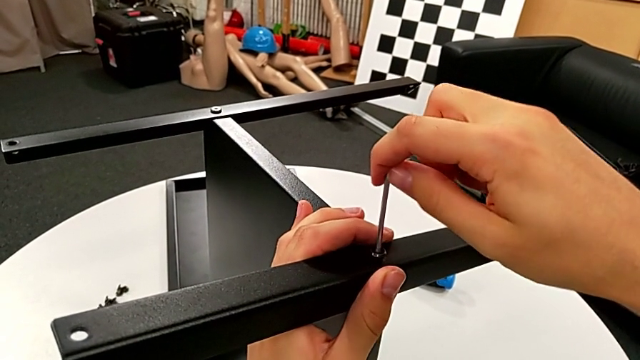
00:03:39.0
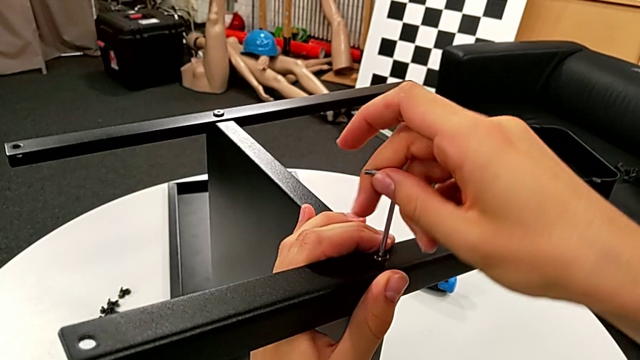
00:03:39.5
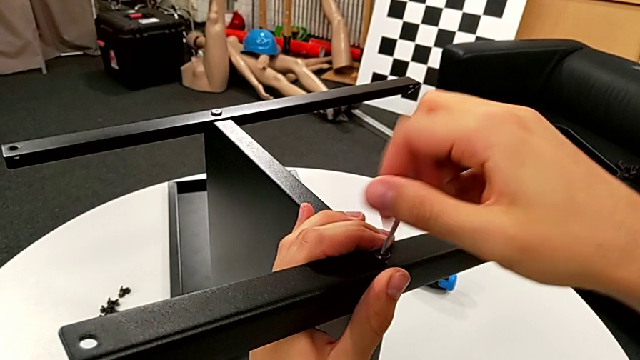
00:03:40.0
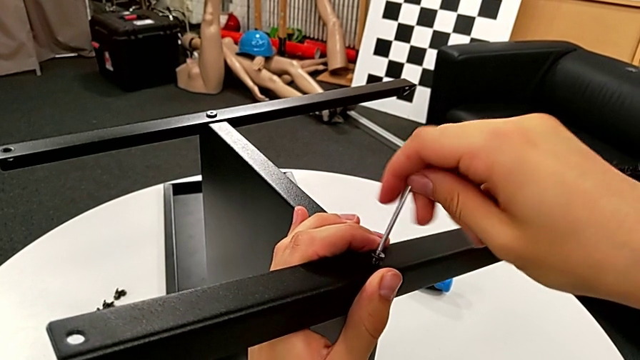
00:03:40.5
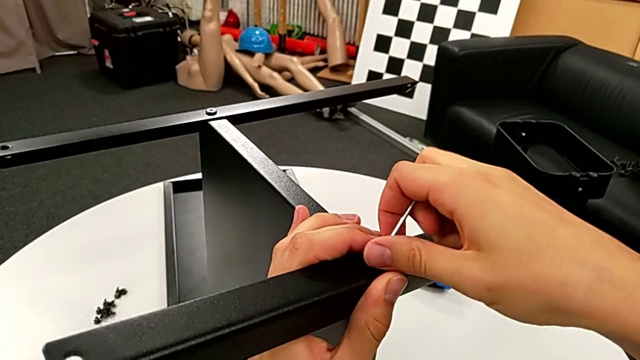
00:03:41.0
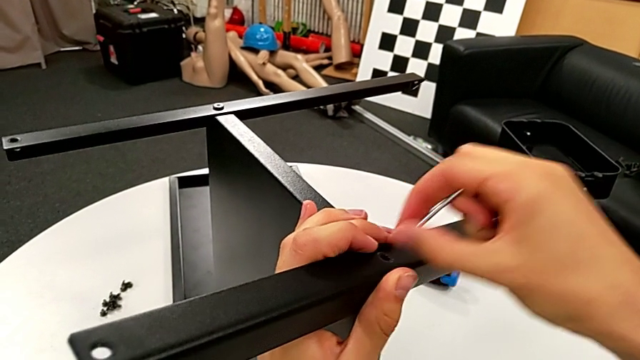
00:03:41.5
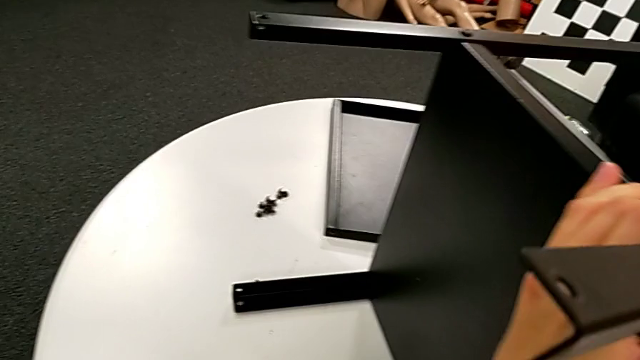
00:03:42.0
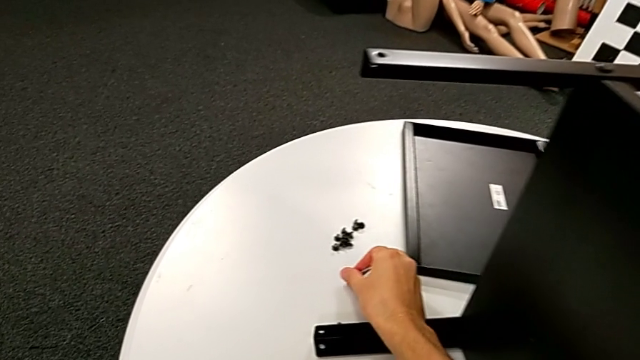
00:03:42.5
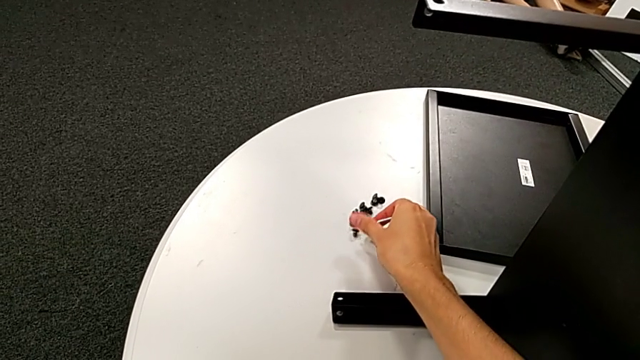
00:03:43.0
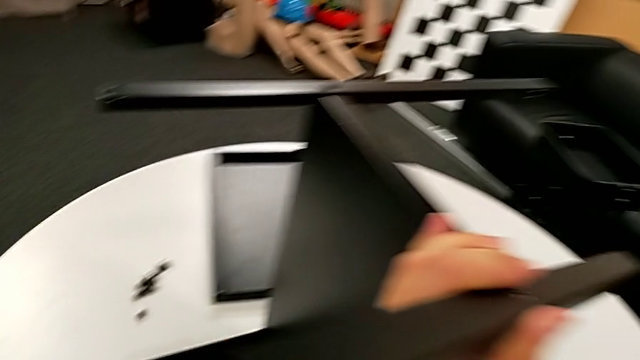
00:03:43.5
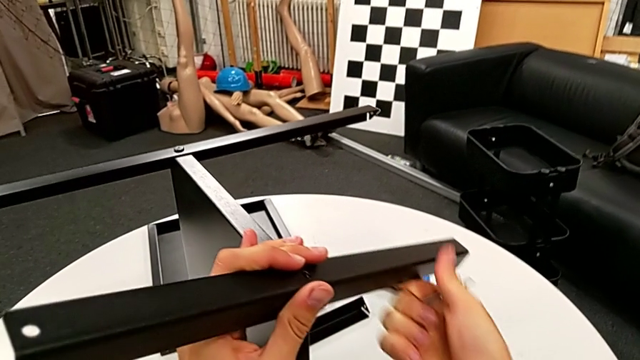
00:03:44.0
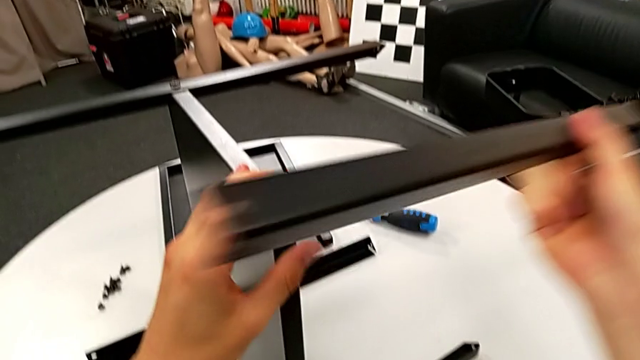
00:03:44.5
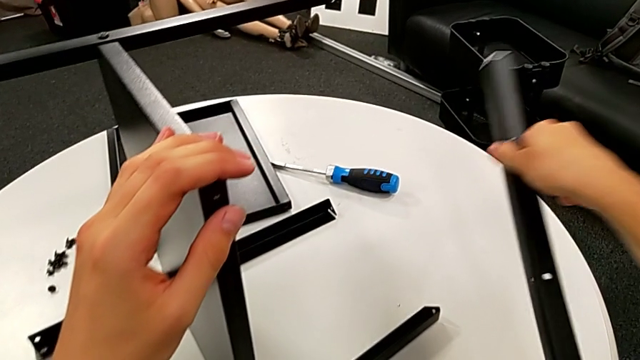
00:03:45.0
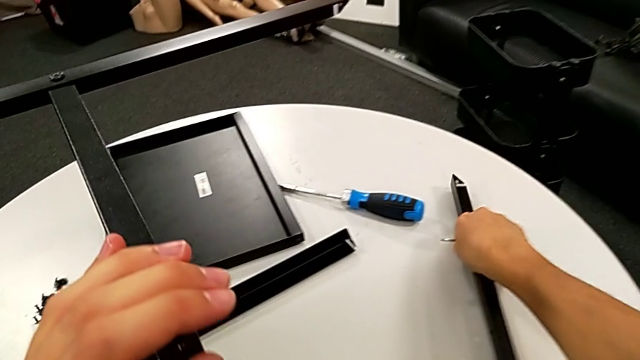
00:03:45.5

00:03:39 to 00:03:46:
The camera wearer is disassembling the first leg. They unscrew the hex socket head, withdraw the Allen wrench, place the hex socket head, disassemble the first leg and place it.

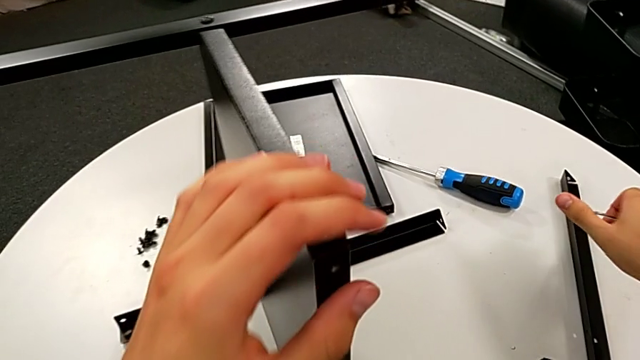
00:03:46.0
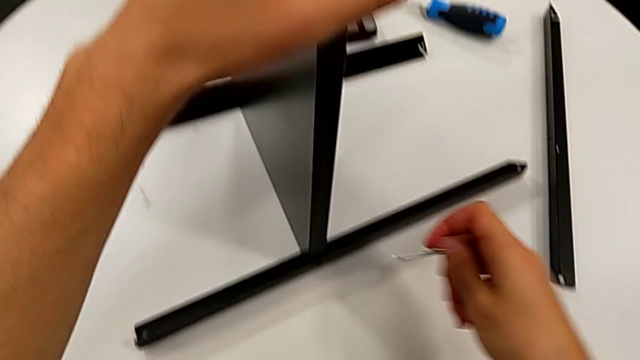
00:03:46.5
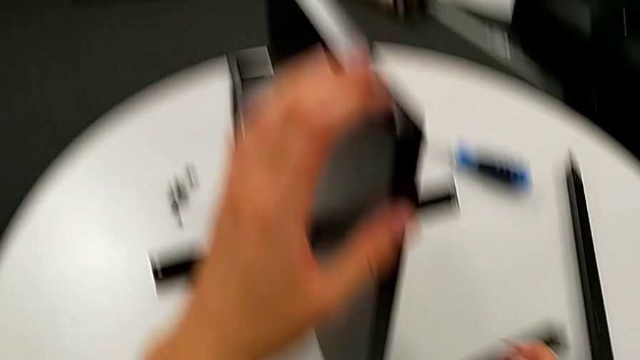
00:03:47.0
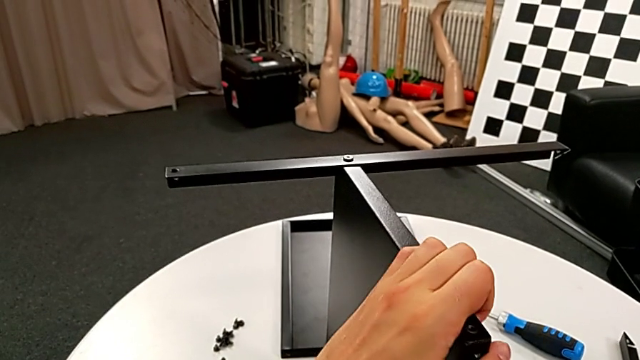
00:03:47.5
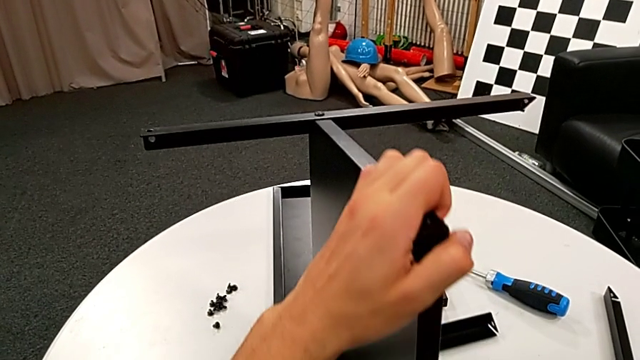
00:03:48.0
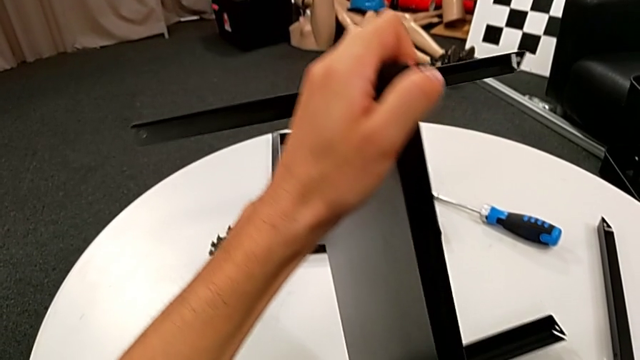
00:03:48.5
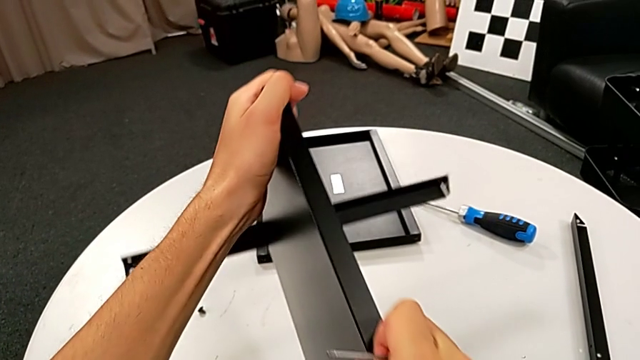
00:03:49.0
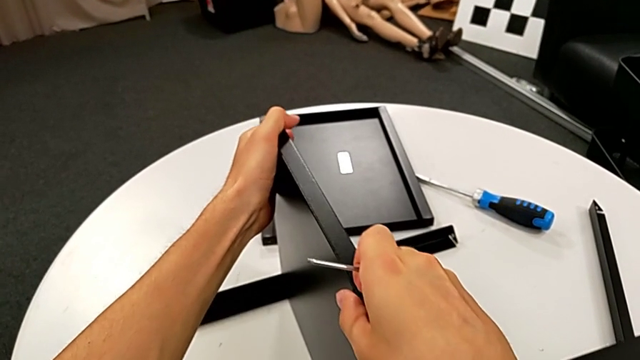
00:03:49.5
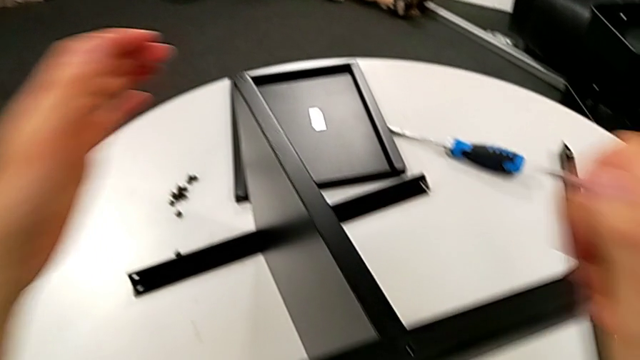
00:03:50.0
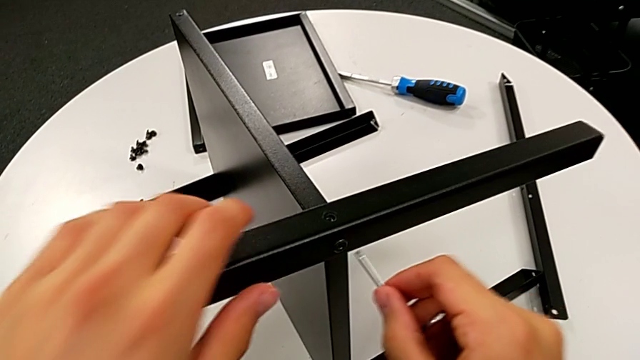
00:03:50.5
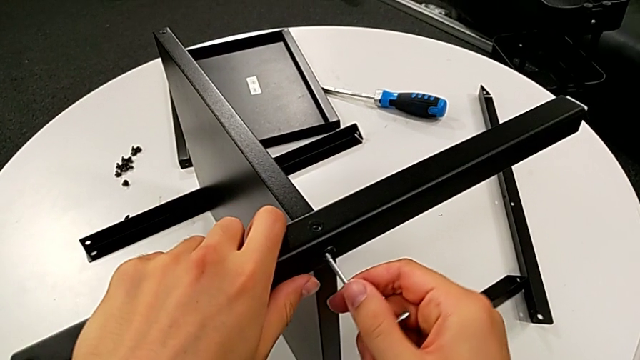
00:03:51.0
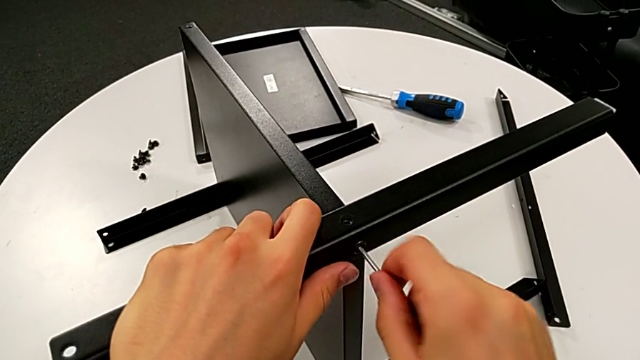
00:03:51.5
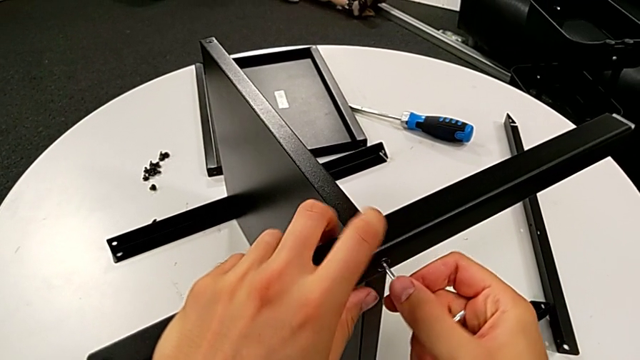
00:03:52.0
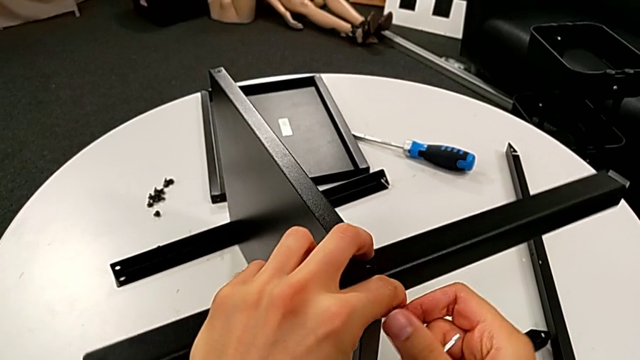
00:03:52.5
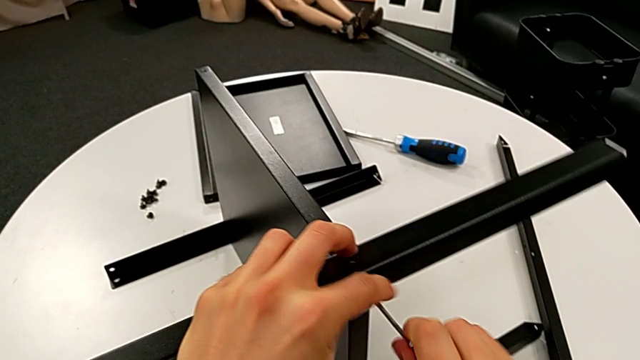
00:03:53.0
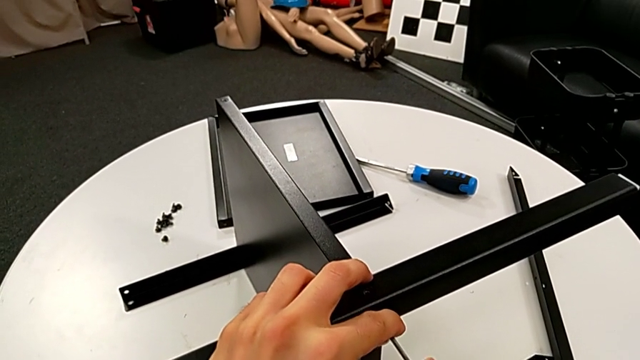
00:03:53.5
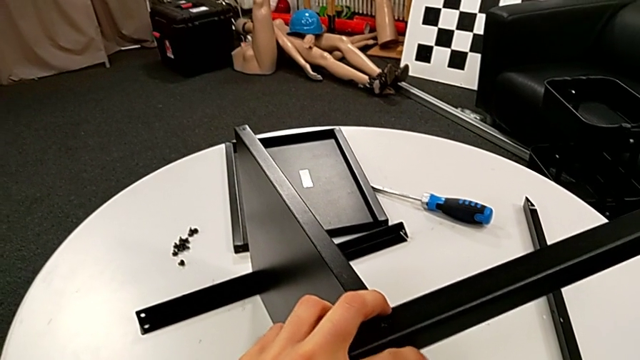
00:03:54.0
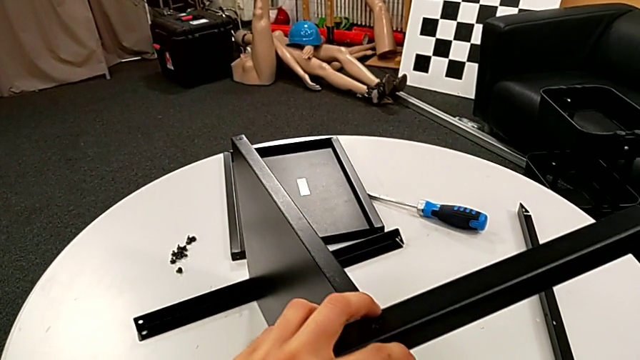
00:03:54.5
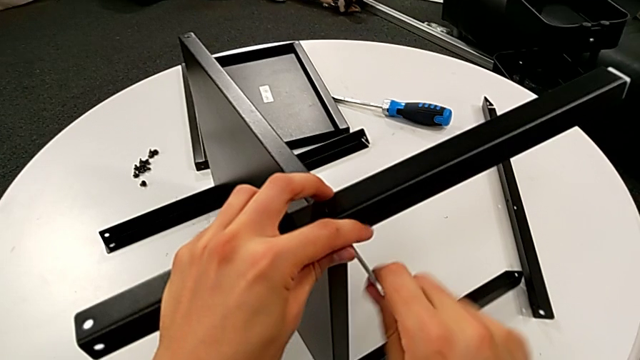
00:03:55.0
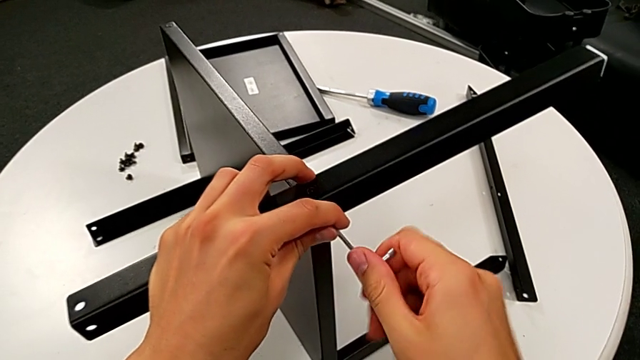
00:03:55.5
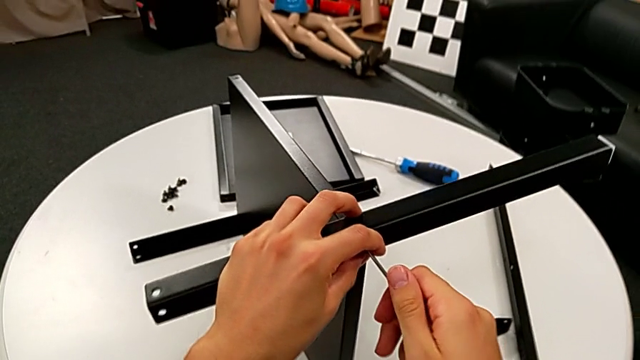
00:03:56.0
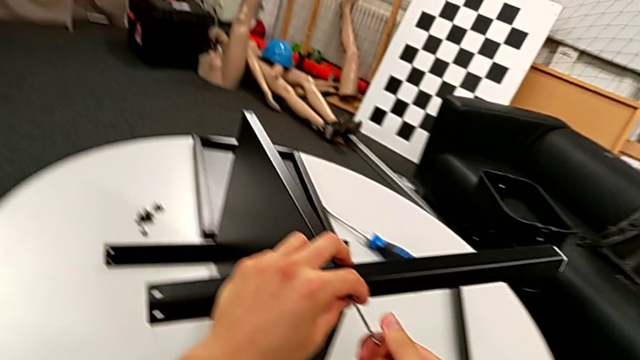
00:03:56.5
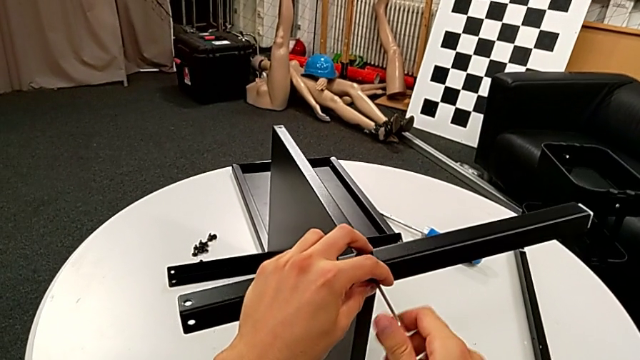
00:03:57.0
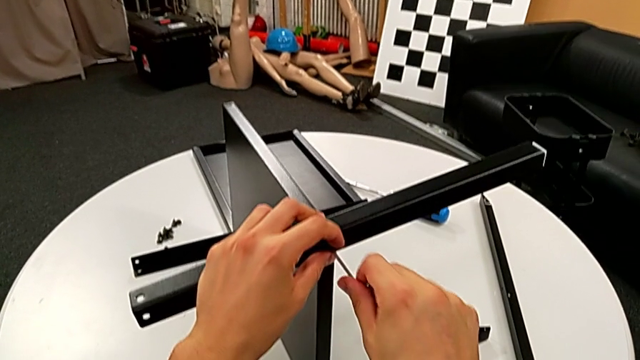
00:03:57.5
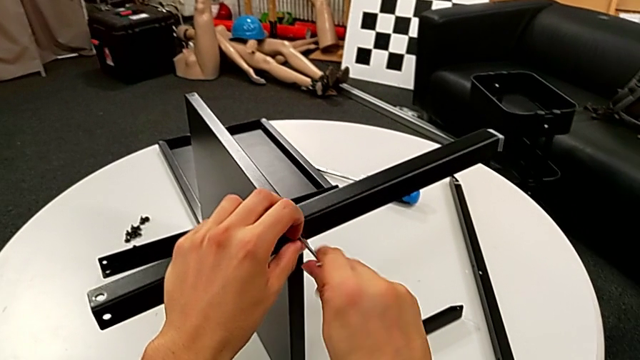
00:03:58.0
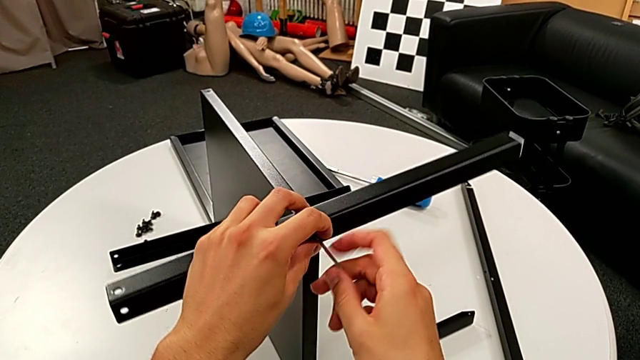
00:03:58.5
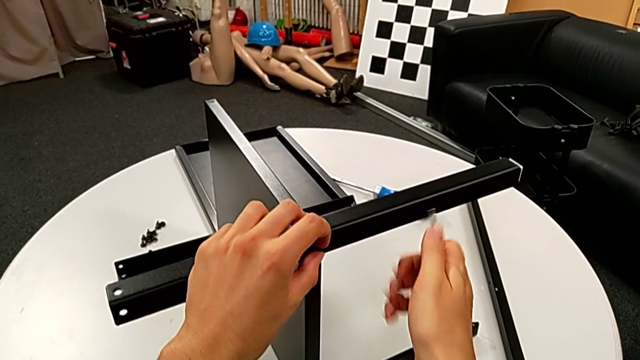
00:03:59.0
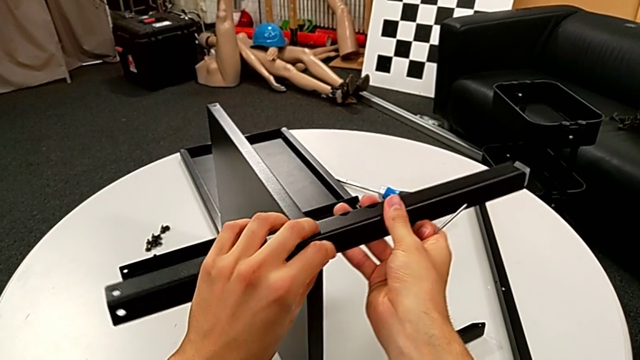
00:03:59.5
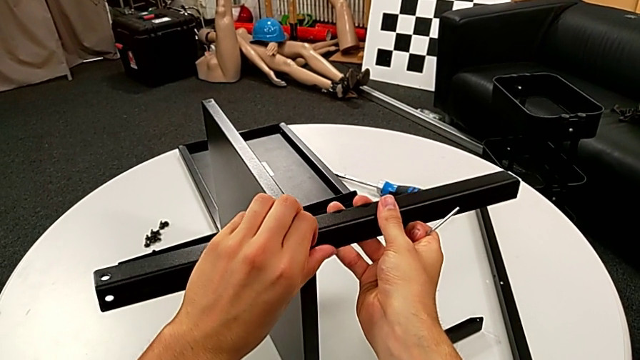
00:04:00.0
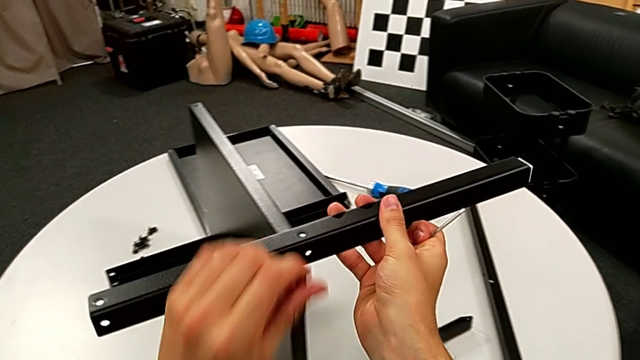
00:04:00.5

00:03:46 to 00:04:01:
The camera wearer is disassembling the second leg. They rotate the nightstand, insert the Allen wrench, unscrew the hex socket head, withdraw the Allen wrench, disassemble the hex socket head and disassemble the second leg.
